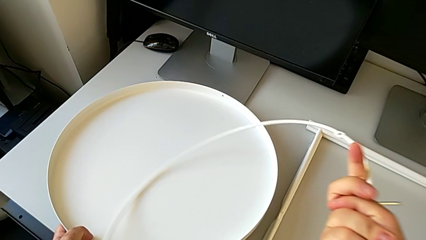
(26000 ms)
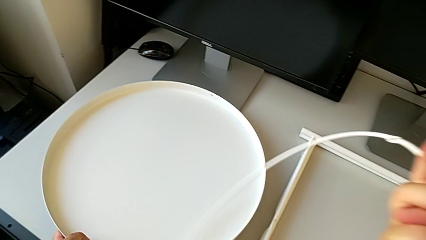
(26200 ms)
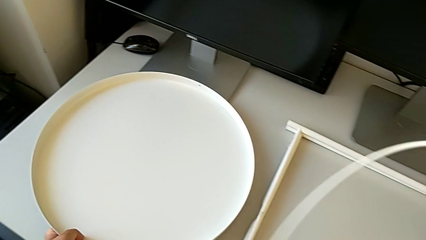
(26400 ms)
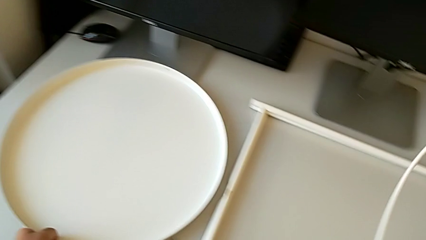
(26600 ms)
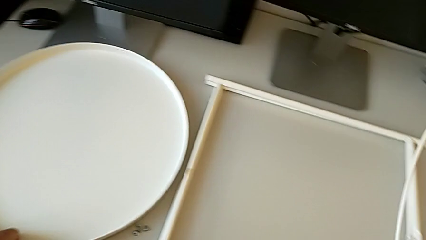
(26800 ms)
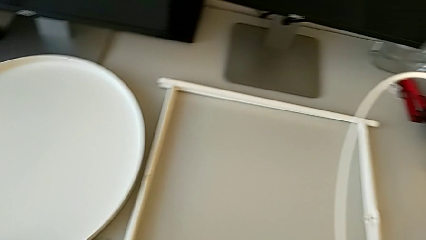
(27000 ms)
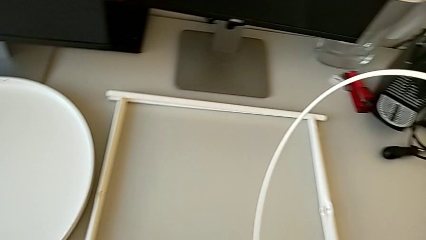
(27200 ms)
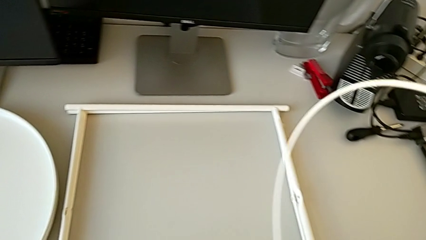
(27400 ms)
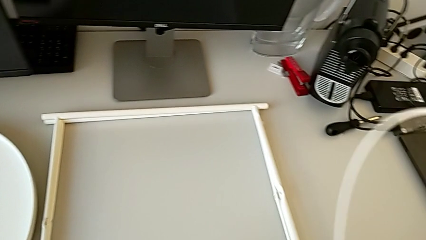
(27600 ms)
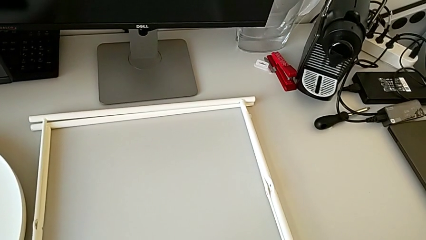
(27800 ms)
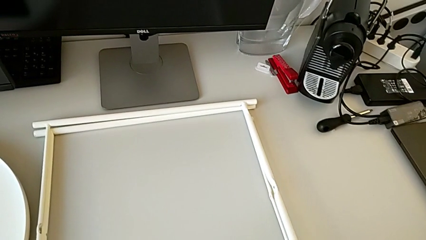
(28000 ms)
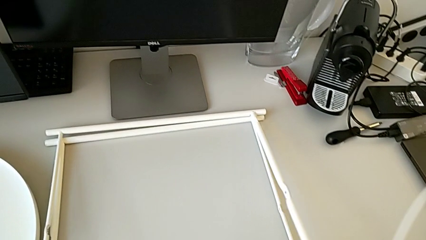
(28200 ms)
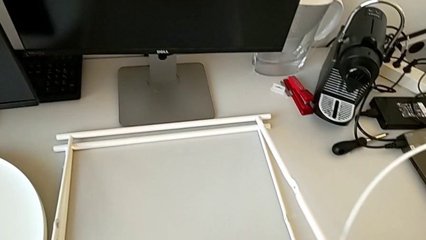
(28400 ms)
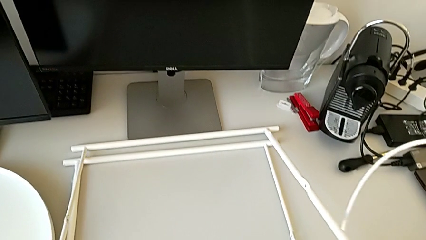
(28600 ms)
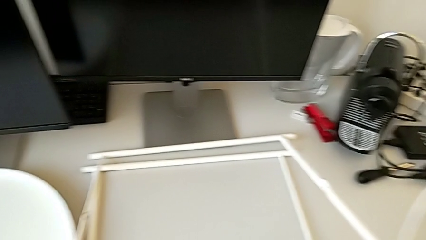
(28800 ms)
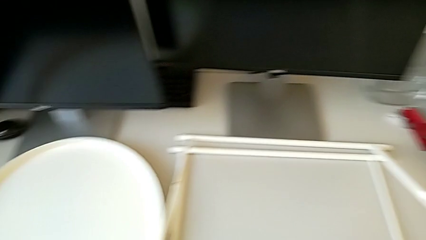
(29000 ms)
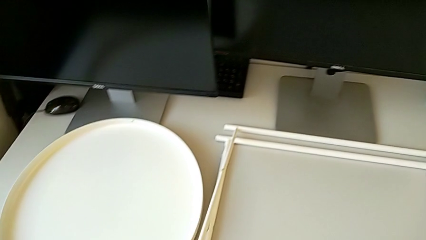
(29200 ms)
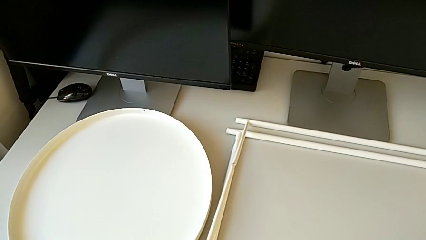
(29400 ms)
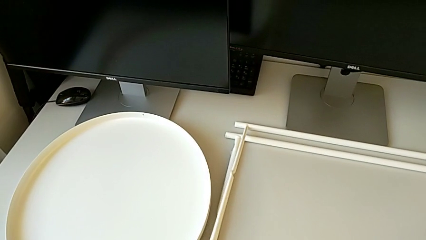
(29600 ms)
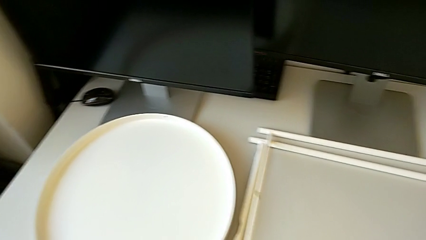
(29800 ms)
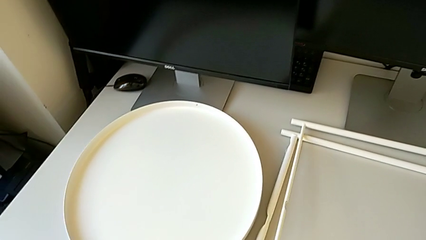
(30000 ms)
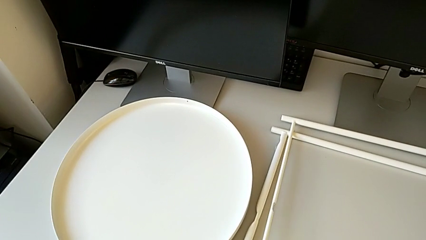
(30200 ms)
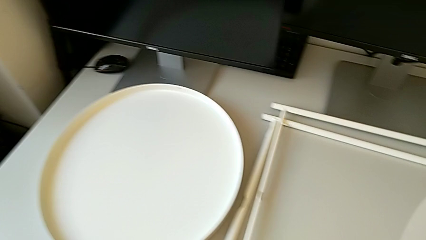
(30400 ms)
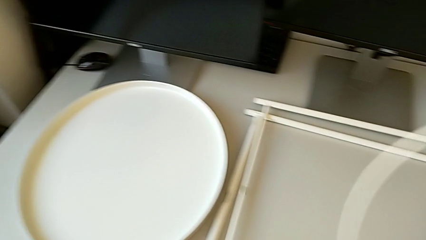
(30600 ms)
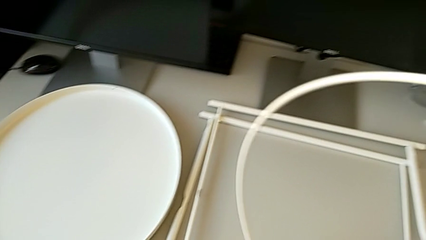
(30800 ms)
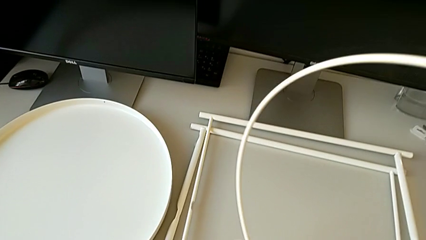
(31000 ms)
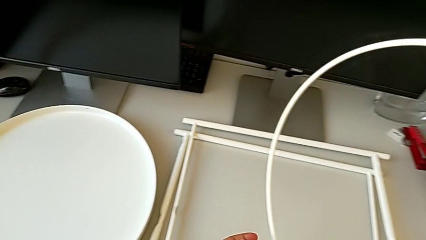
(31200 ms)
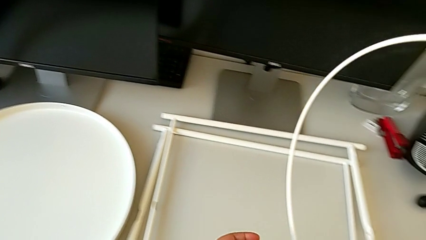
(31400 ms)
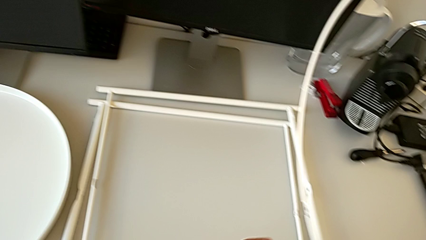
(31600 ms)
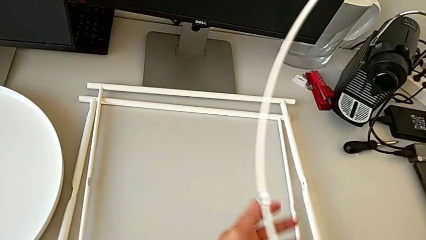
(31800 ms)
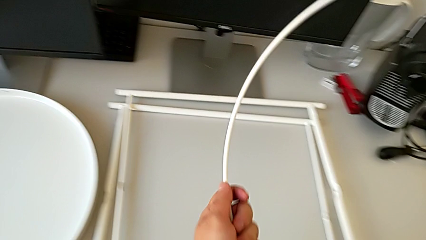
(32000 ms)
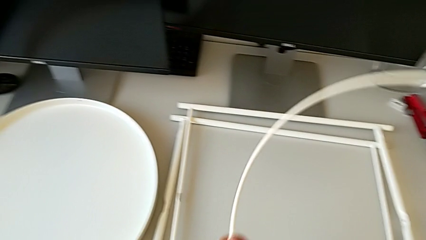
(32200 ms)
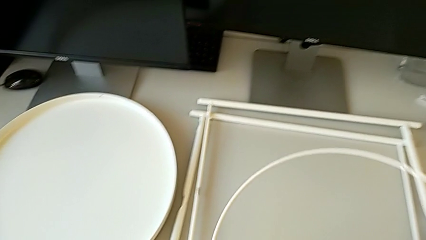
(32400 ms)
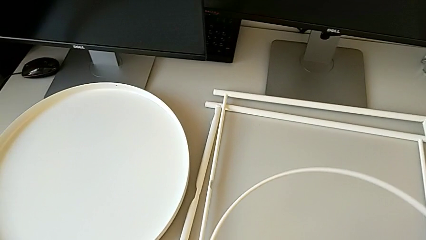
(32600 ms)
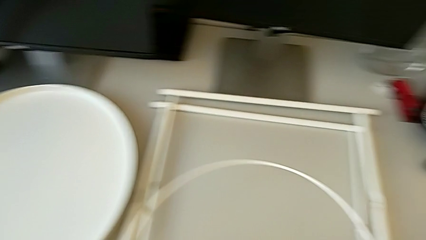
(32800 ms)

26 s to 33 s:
The camera wearer is inspecting the legs. They lift the tray with the right hand, place it with the left hand, grab the leg, place it and grab the circle.

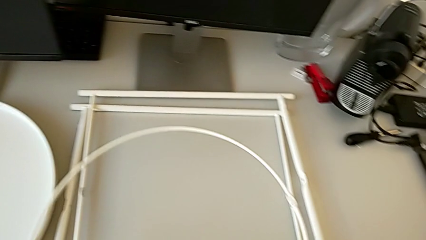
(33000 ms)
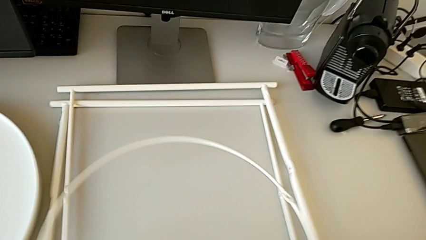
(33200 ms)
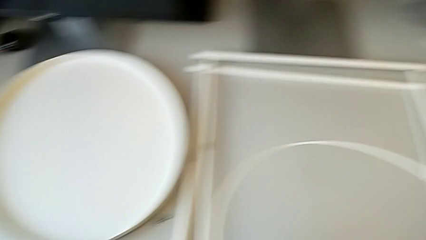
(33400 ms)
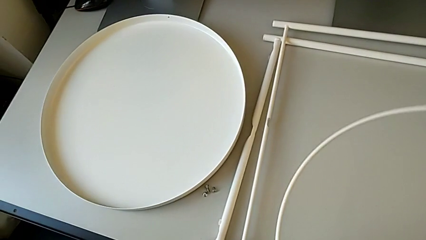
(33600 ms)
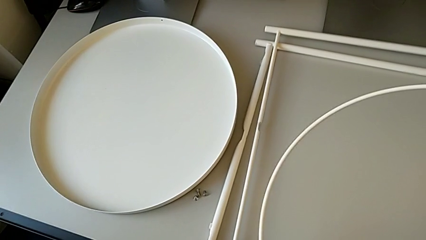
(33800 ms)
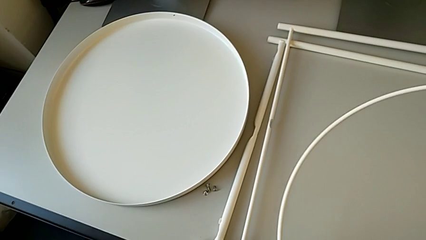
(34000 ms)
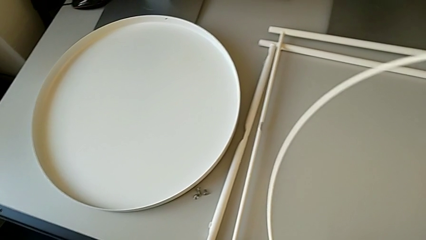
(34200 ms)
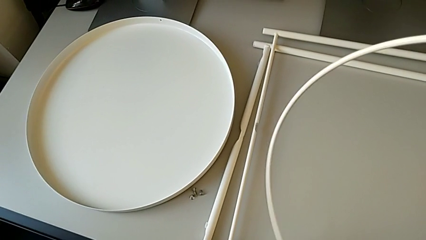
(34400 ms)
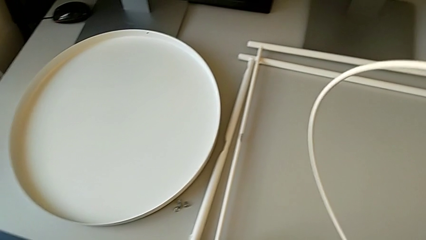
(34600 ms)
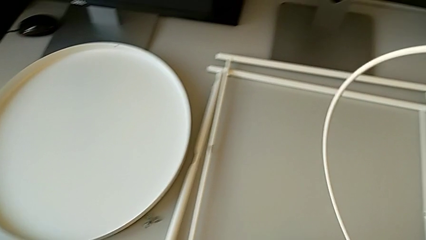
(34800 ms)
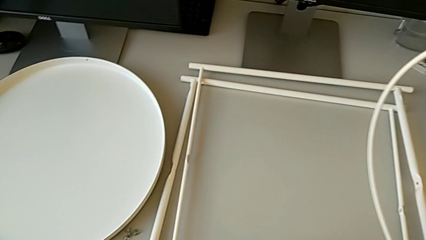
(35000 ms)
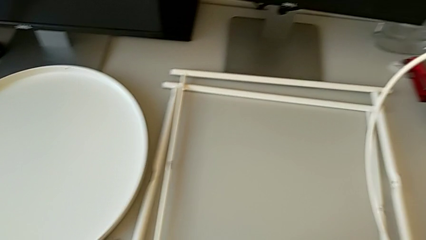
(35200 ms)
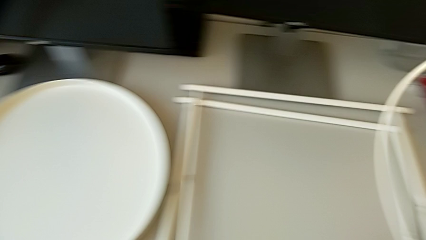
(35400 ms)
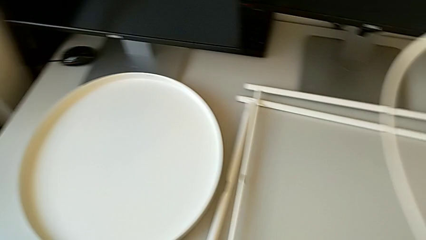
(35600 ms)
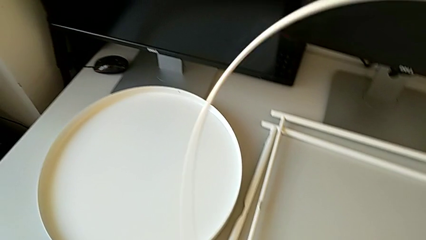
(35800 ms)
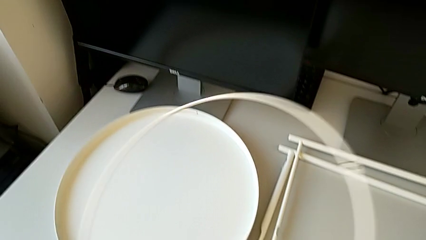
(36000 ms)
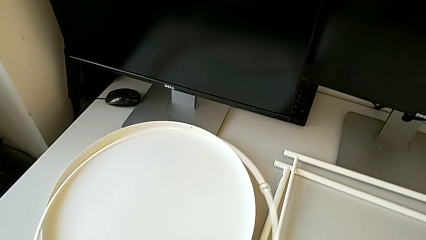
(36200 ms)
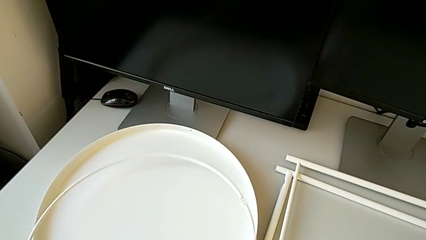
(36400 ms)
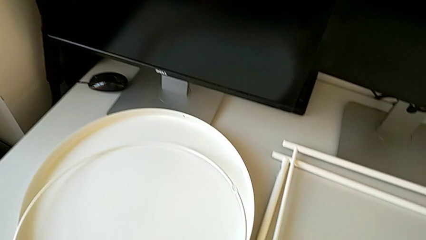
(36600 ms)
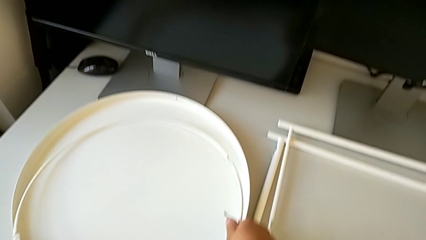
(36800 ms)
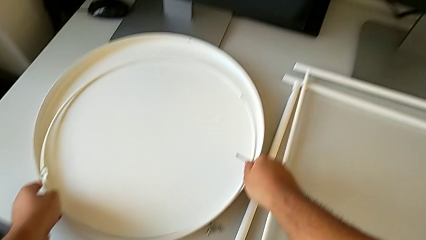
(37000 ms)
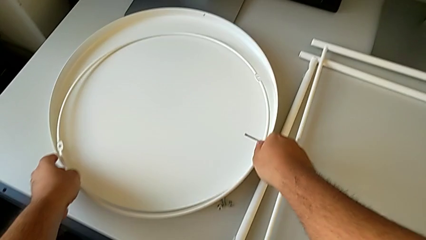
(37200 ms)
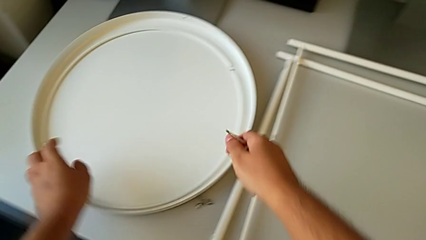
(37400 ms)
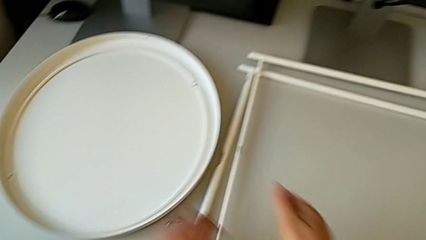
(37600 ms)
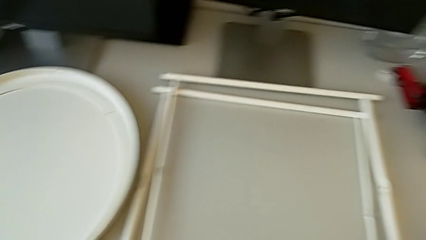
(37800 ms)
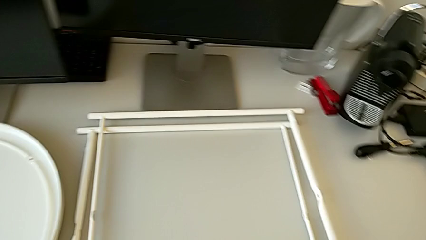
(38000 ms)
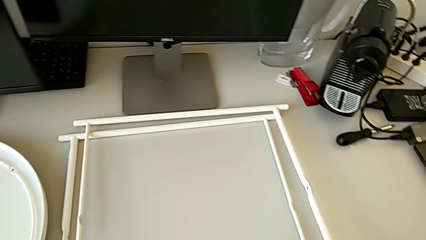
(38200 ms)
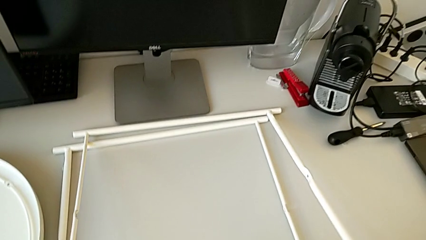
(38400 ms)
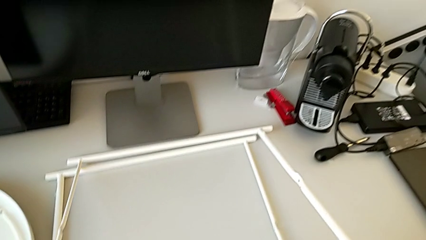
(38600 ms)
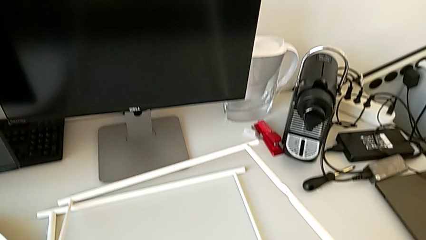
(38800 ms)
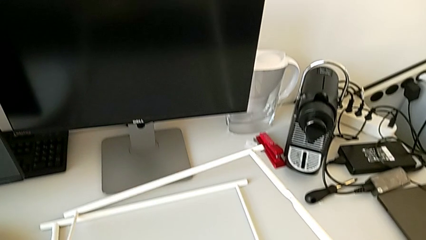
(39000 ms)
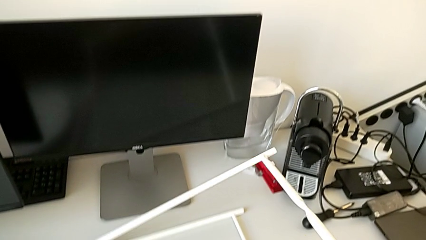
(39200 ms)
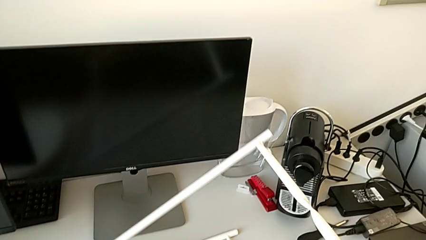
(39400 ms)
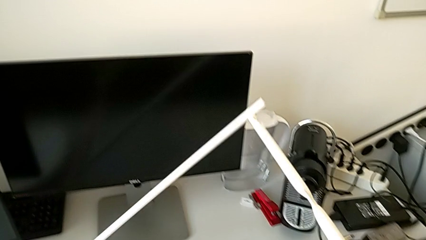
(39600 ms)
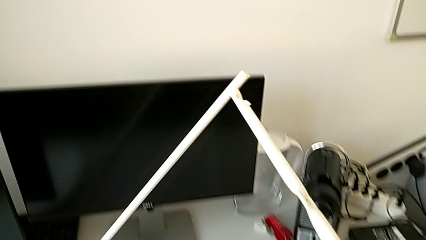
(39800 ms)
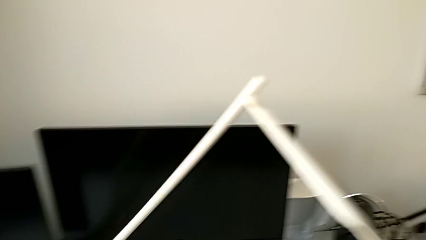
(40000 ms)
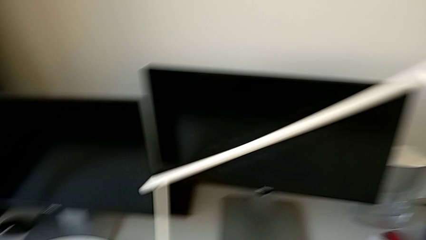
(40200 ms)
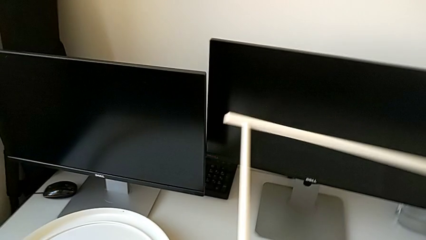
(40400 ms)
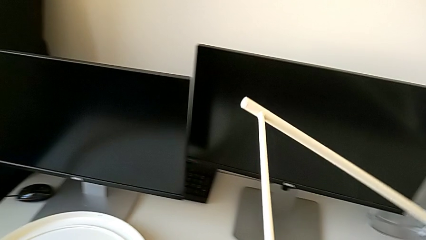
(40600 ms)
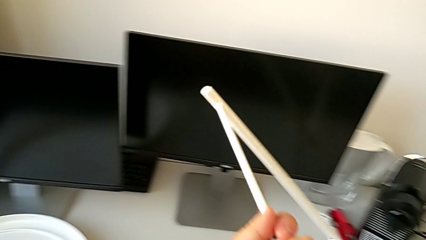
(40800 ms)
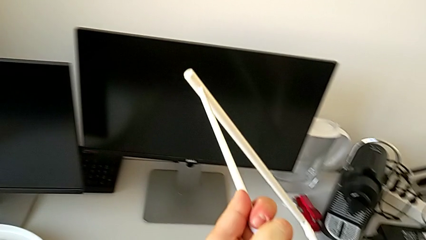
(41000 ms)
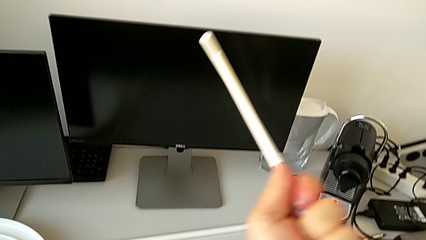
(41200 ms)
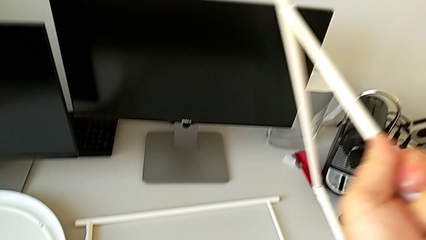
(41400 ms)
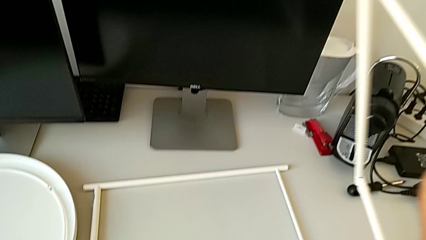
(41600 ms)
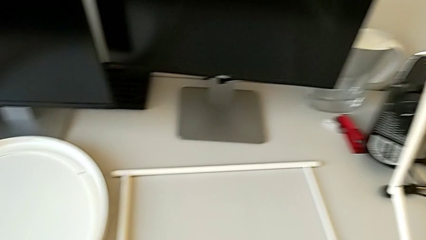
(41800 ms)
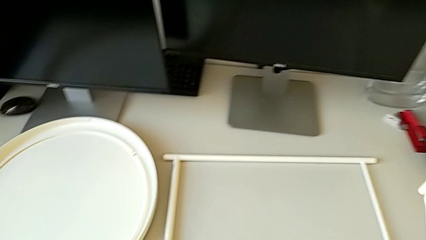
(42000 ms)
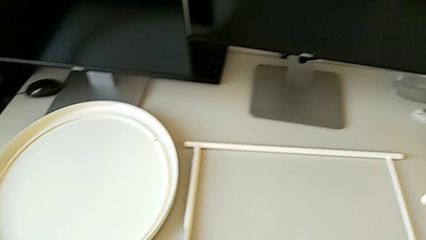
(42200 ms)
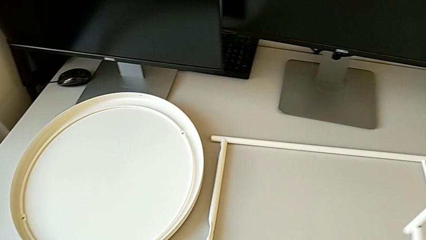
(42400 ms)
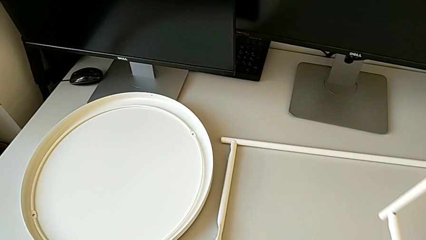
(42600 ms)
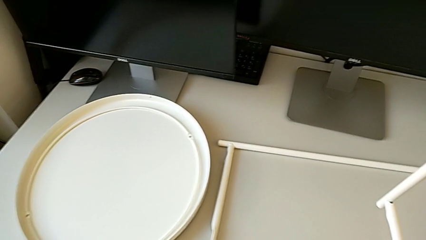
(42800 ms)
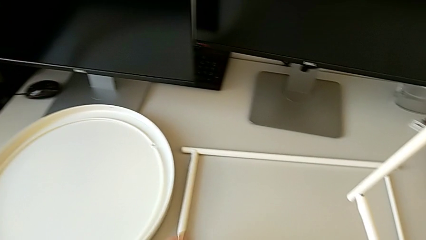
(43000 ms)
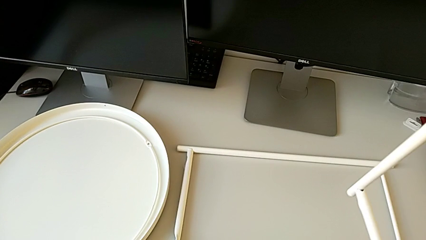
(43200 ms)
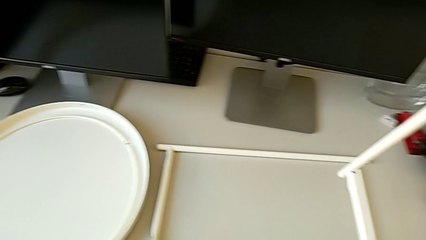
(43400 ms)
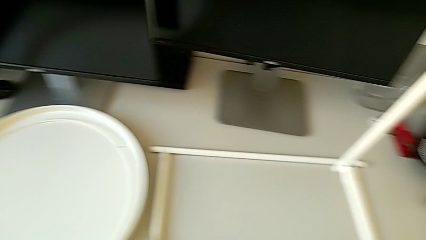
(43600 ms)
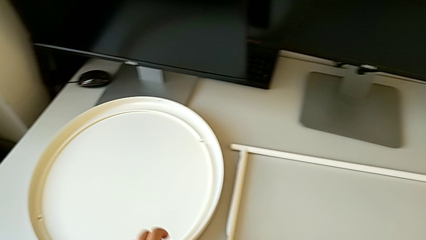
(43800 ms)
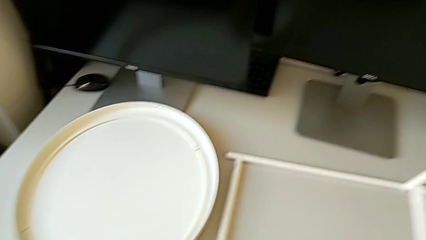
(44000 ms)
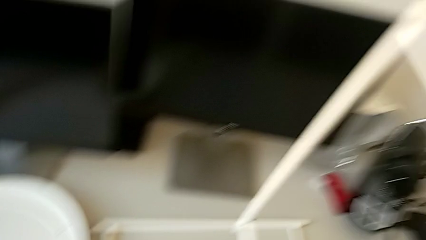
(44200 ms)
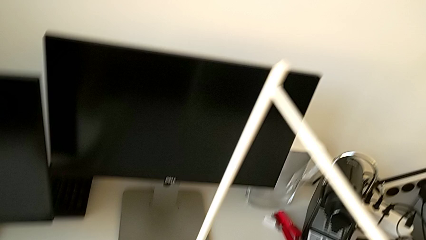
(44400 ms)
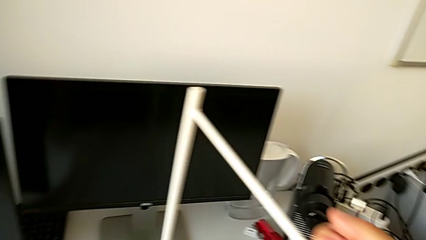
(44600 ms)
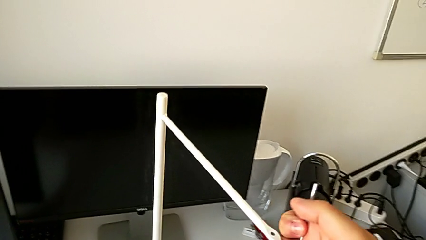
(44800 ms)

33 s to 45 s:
The camera wearer is assembling the legs. They hold the circle, place it, grab the leg, inspect it, hold it and grab the circle.
